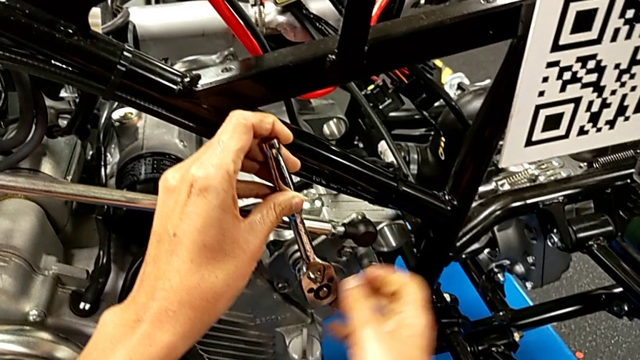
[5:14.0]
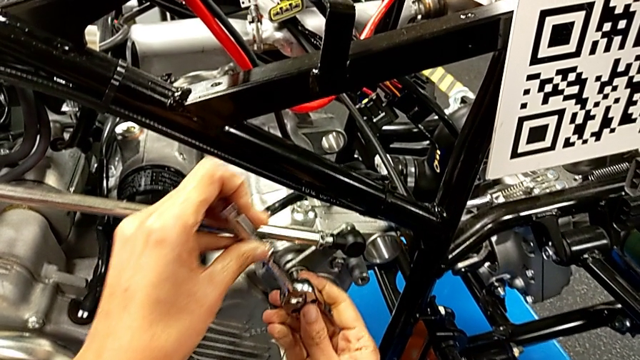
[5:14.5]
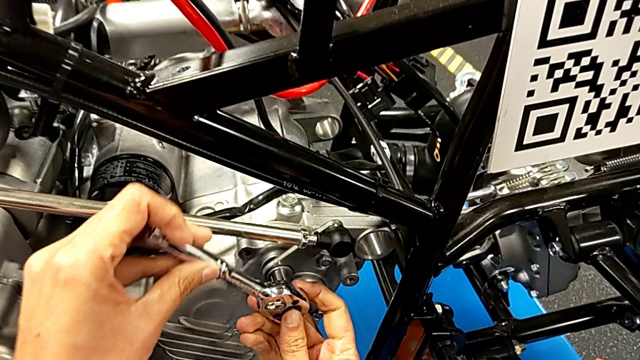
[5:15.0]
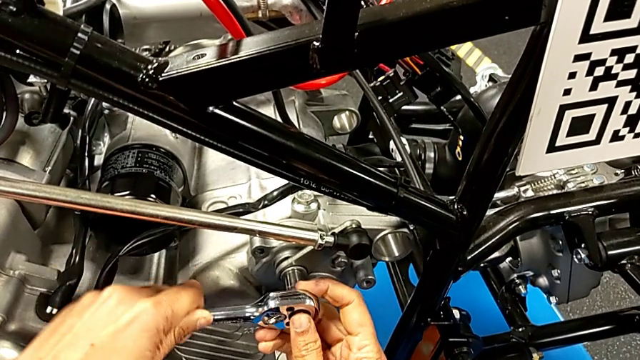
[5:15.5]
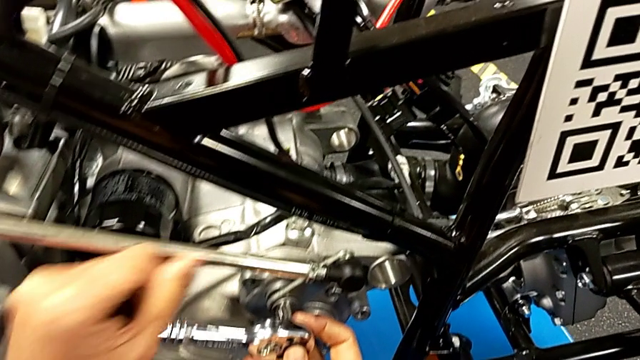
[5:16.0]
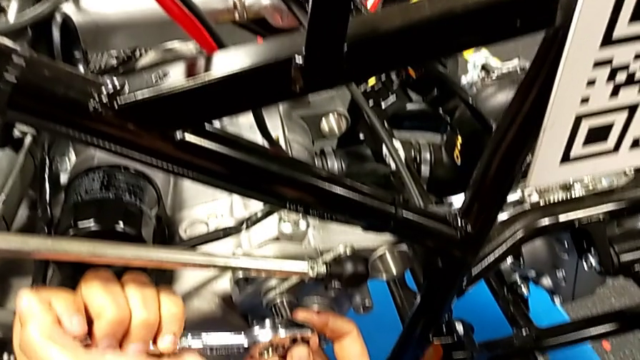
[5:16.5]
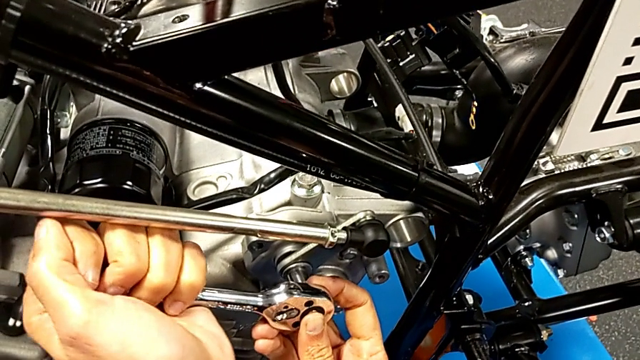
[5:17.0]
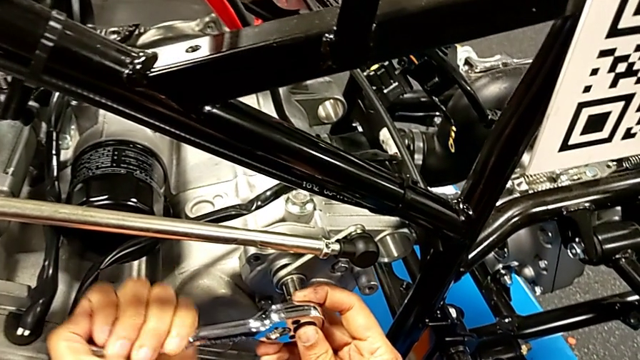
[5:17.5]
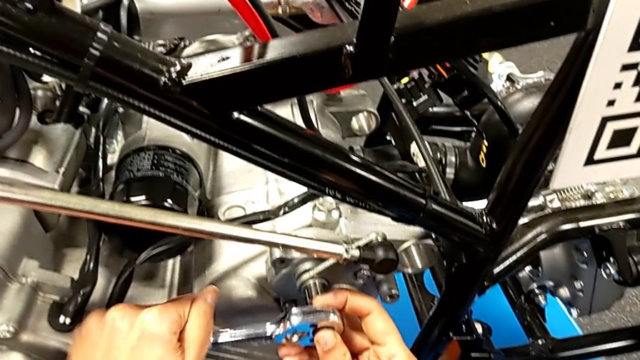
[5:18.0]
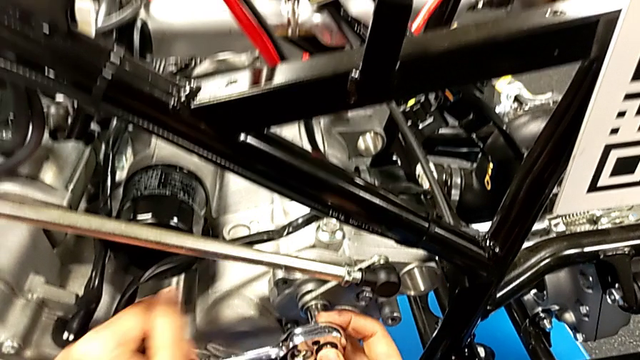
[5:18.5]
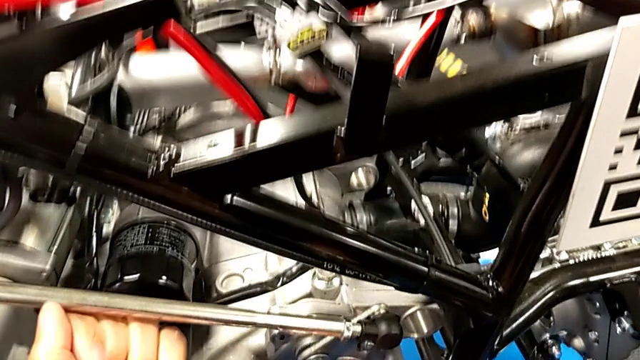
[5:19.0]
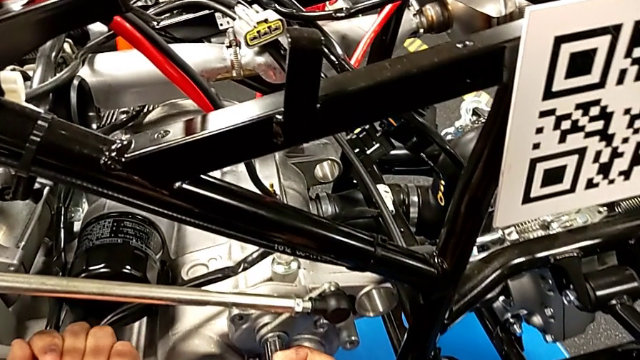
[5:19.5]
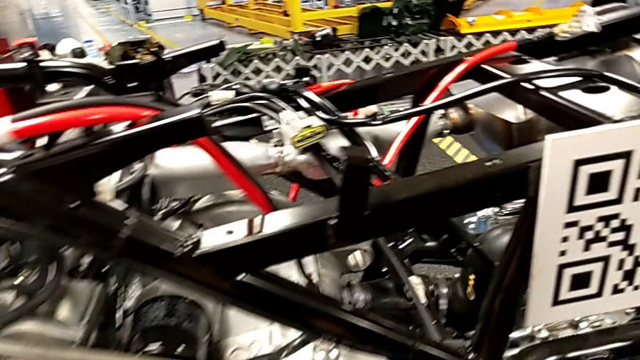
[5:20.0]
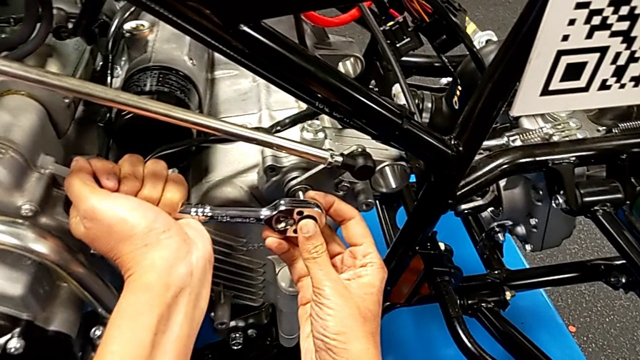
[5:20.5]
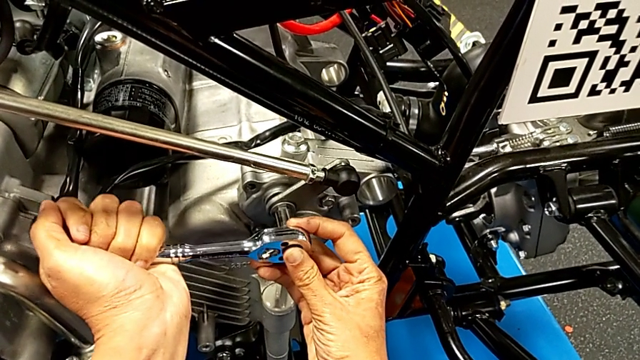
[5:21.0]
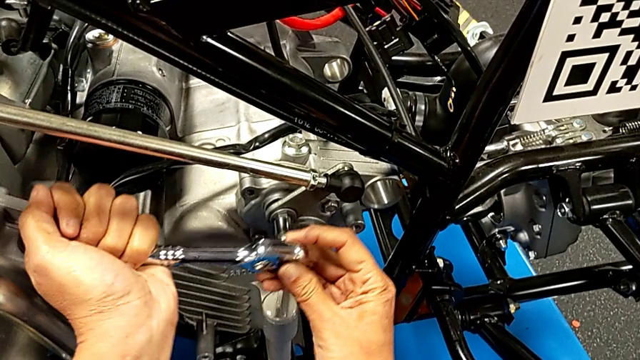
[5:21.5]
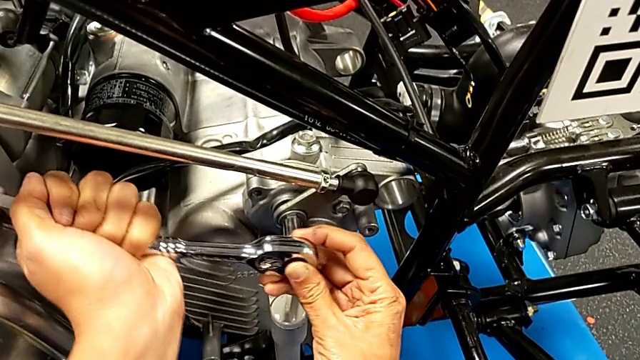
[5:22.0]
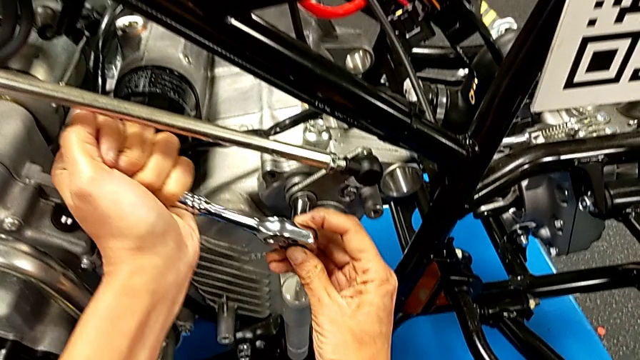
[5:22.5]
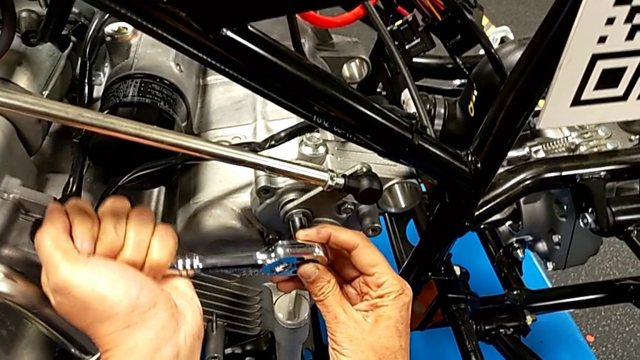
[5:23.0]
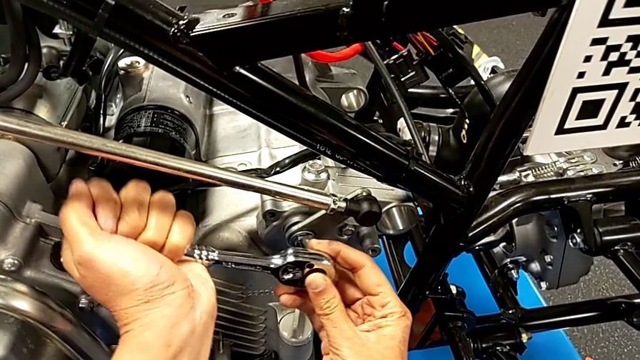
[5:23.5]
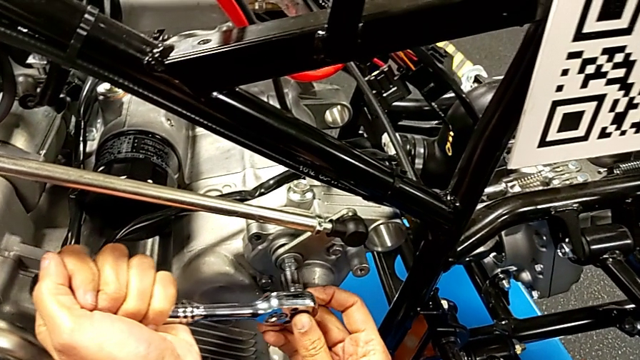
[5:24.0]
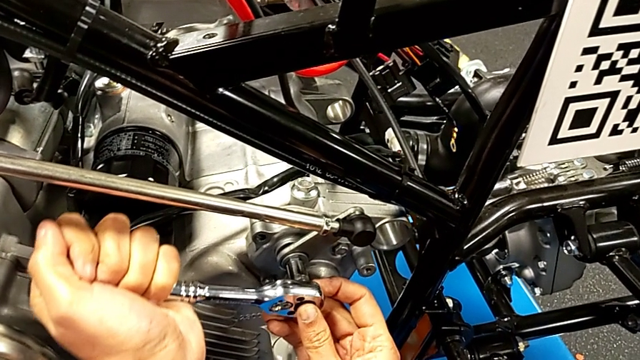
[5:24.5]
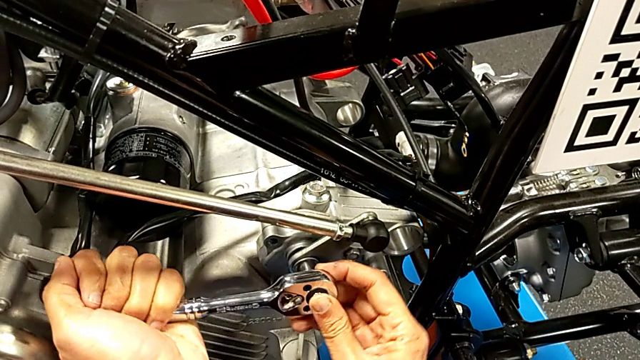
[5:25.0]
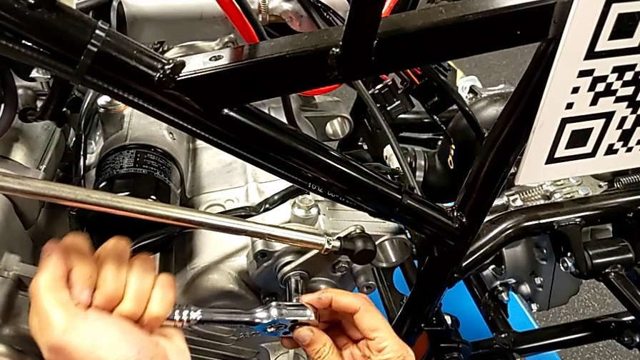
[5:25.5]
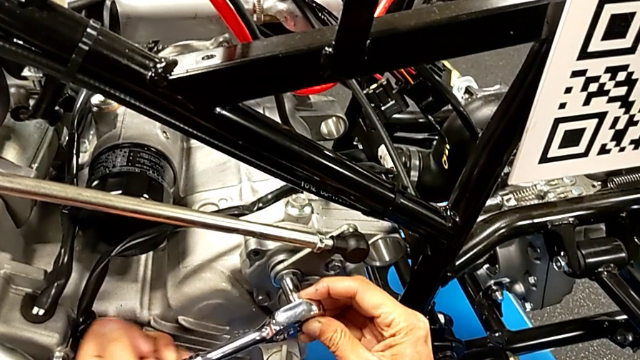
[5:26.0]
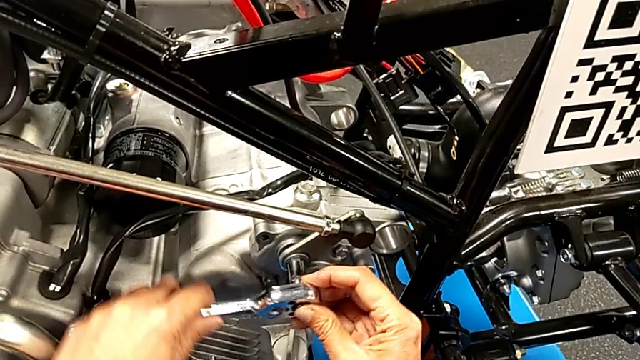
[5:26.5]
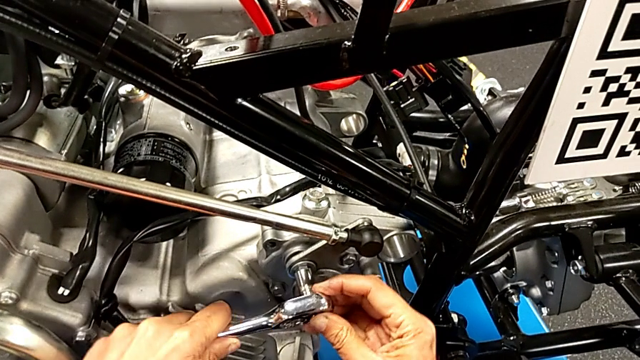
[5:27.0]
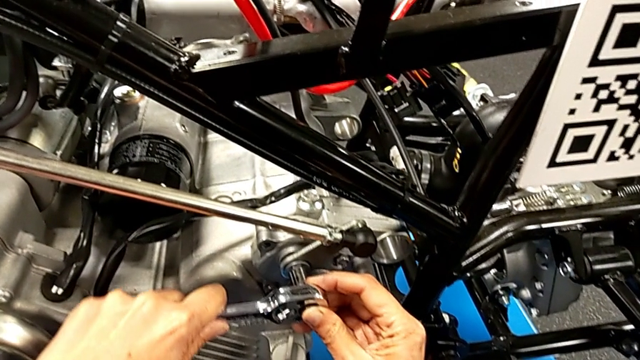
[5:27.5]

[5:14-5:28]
The camera wearer is unscrewing the washer using the ratchet. They wrongly keep rotating the ratchet with the left hand and insert it with the left hand.

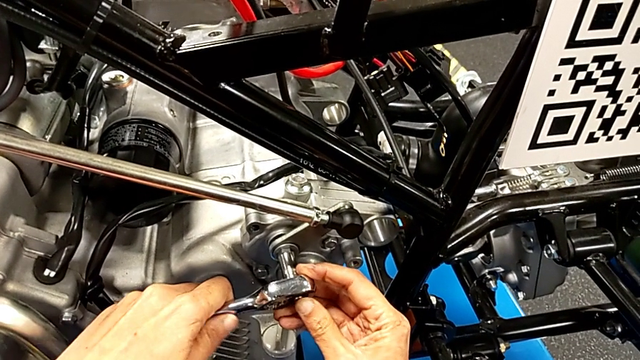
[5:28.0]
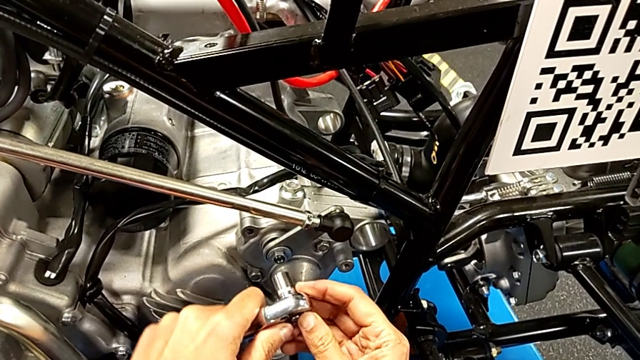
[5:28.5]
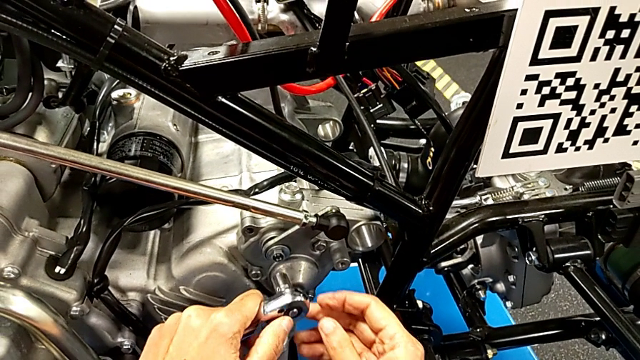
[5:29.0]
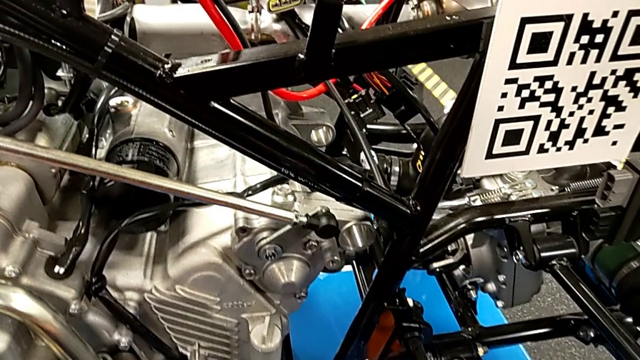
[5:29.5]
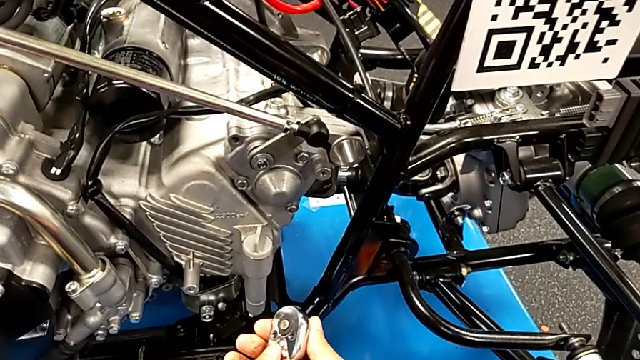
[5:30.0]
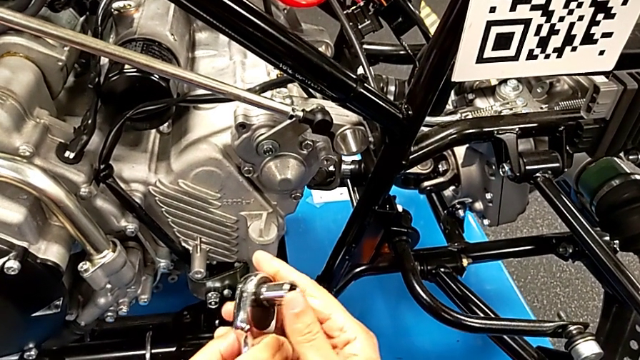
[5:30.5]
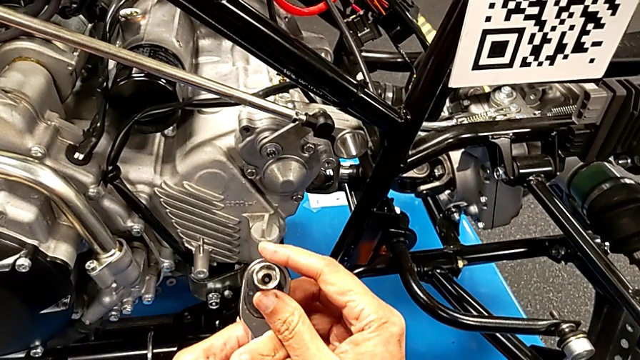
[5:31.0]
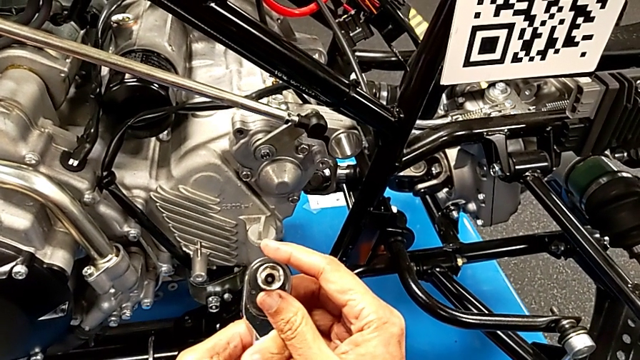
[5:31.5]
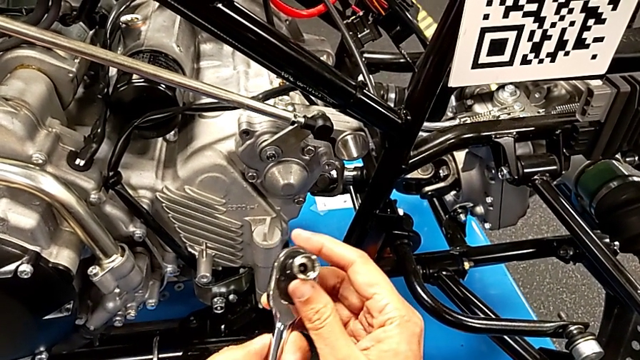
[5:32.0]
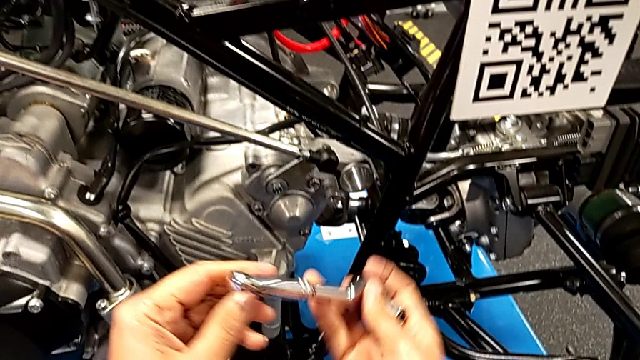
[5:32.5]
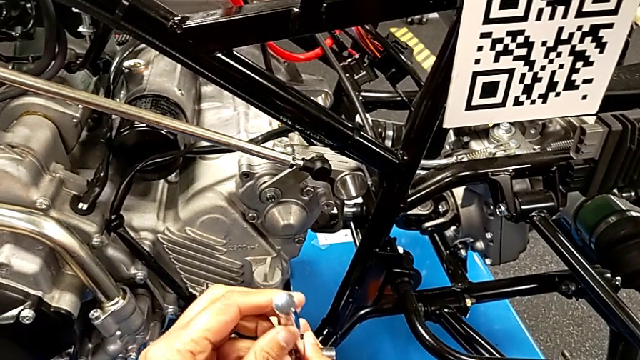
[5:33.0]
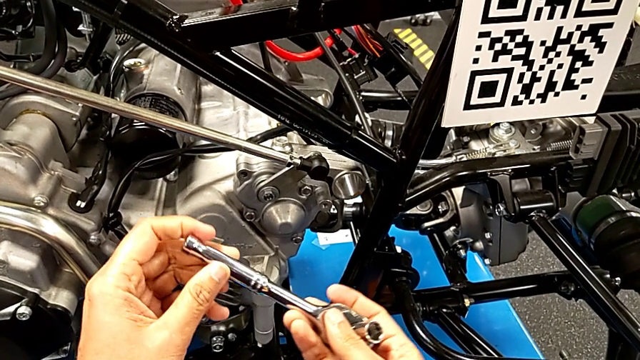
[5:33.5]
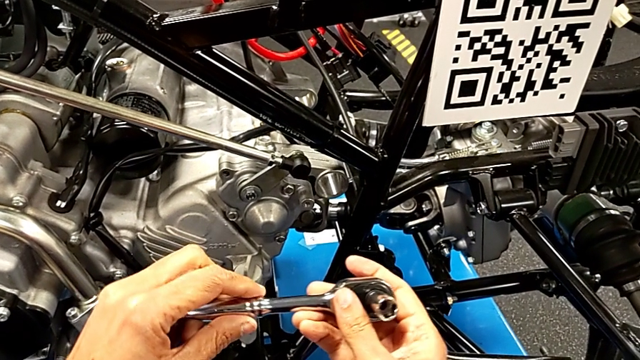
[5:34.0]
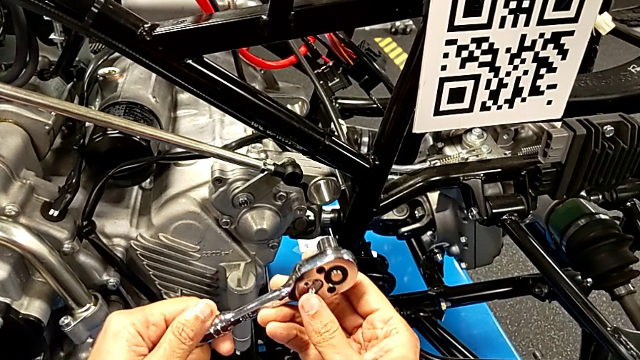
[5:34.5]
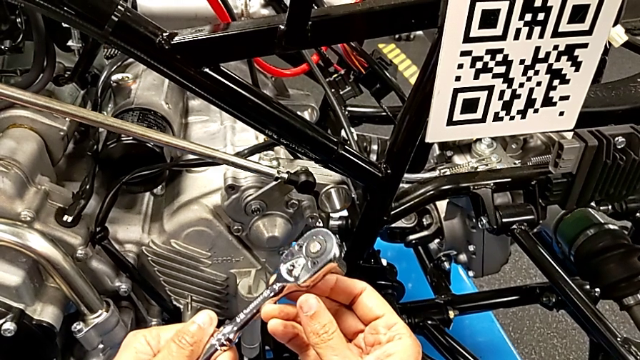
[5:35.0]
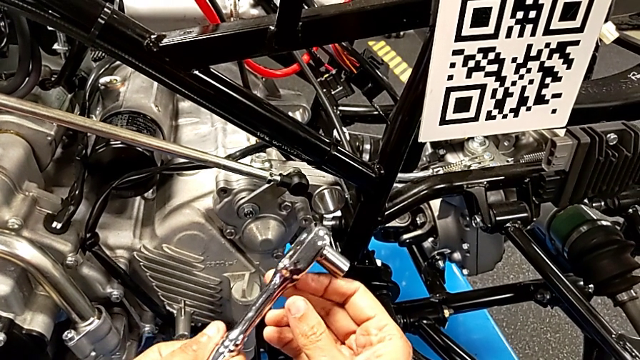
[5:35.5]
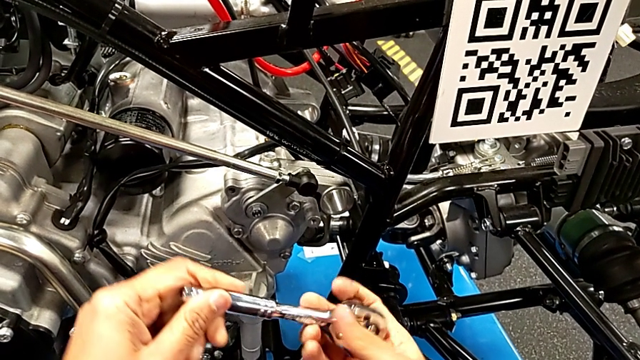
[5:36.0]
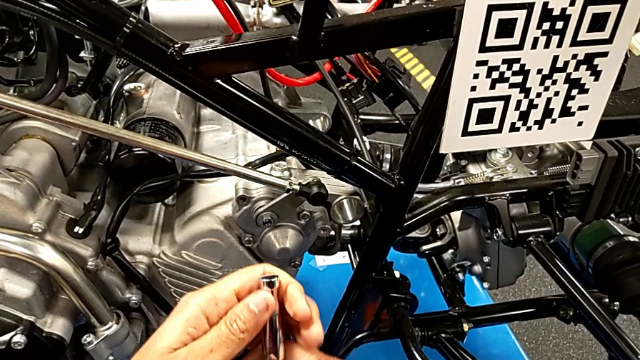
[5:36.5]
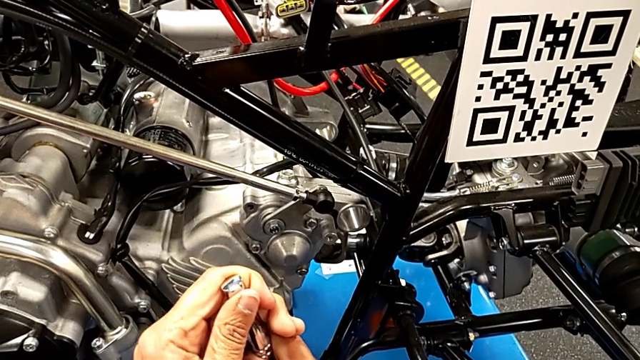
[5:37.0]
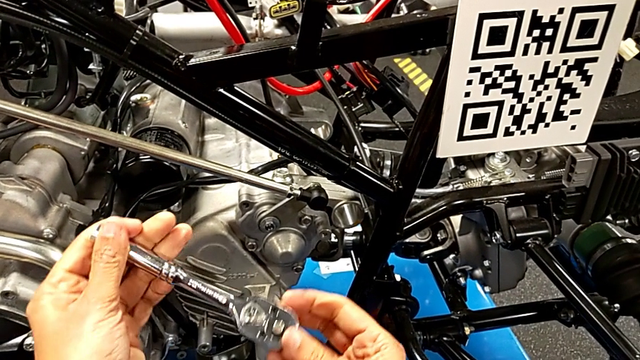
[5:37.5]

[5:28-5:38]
The camera wearer is unscrewing the washer using the ratchet. They withdraw the ratchet with the right hand, wrongly inspect it with the left hand and begin to rotate it.
